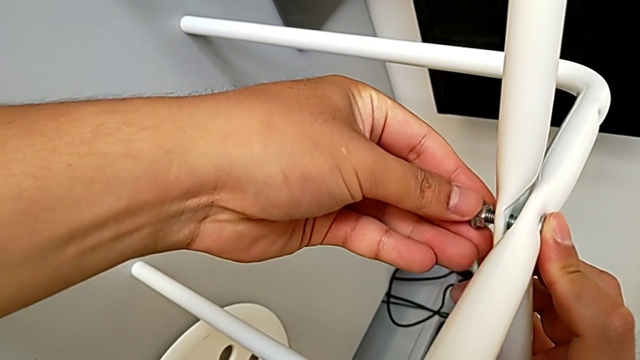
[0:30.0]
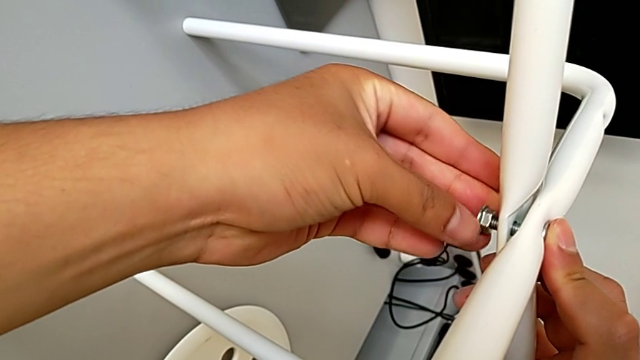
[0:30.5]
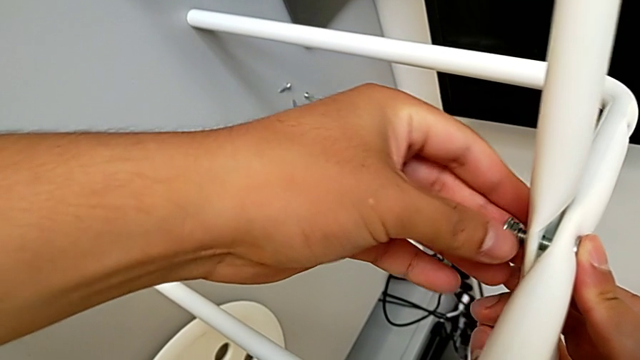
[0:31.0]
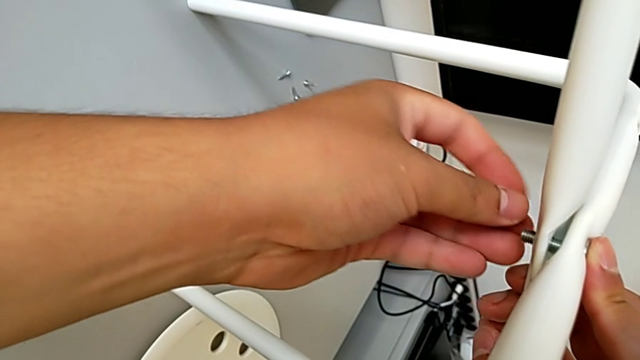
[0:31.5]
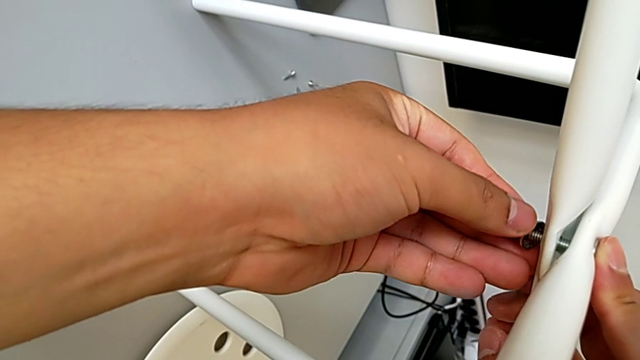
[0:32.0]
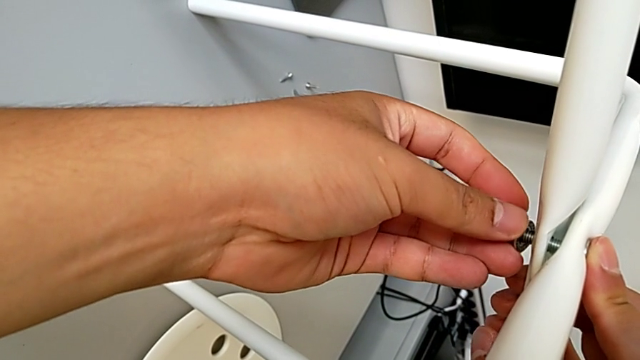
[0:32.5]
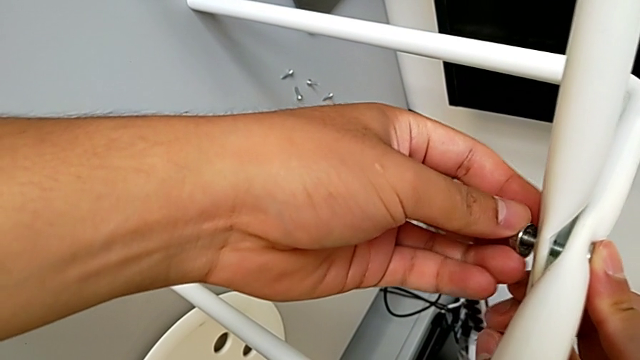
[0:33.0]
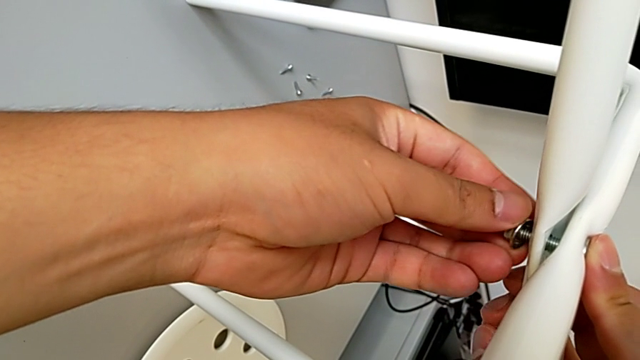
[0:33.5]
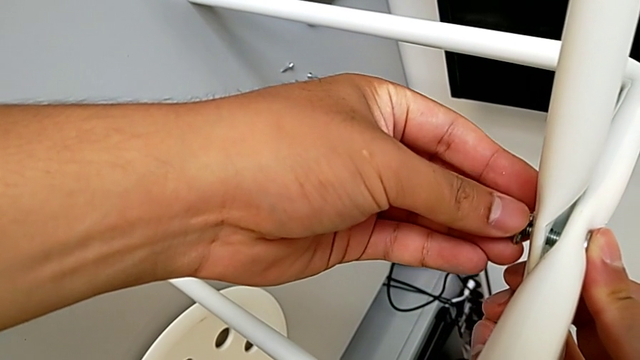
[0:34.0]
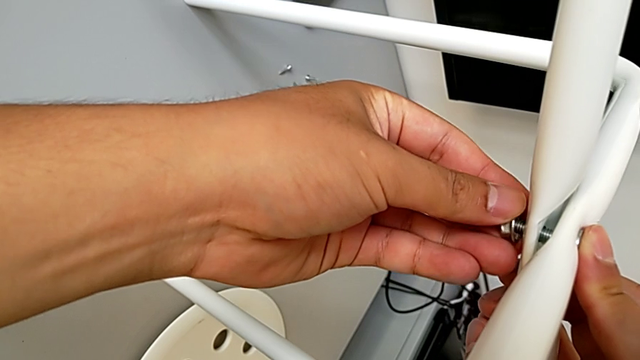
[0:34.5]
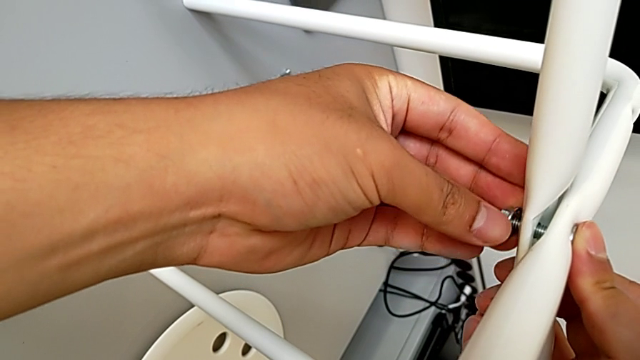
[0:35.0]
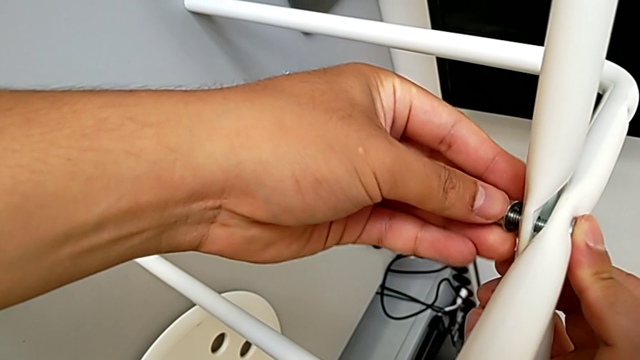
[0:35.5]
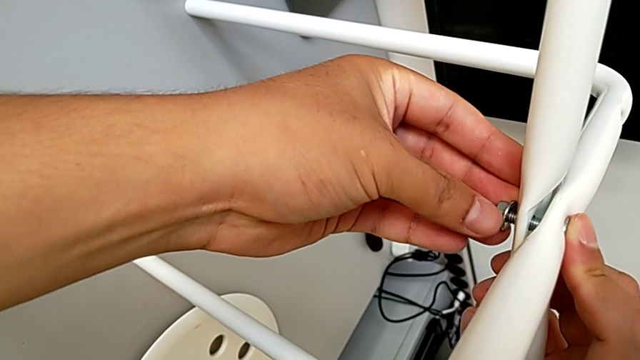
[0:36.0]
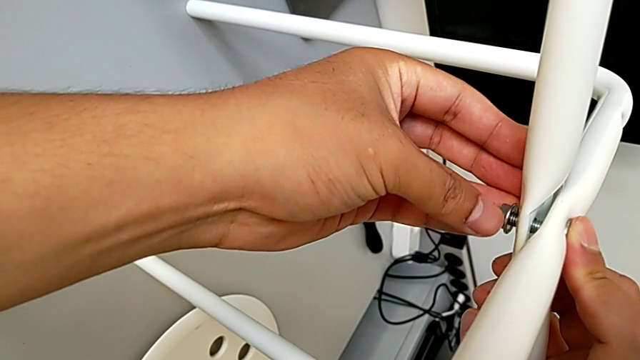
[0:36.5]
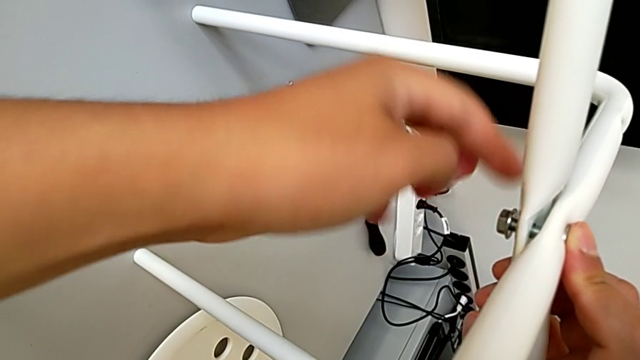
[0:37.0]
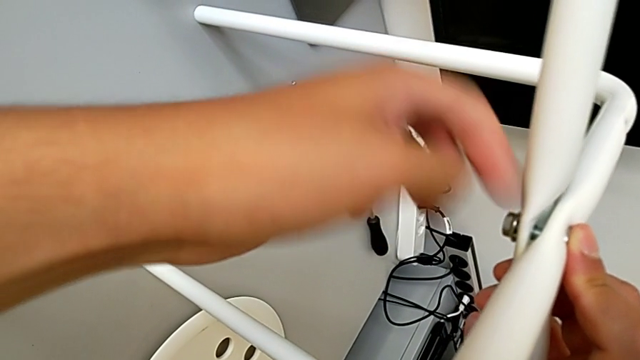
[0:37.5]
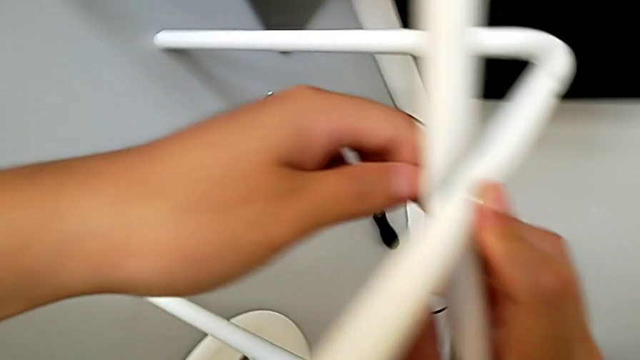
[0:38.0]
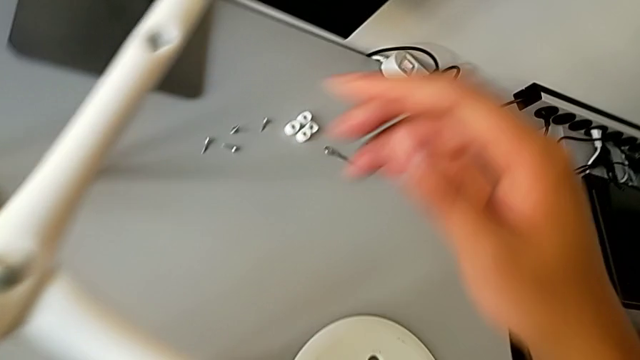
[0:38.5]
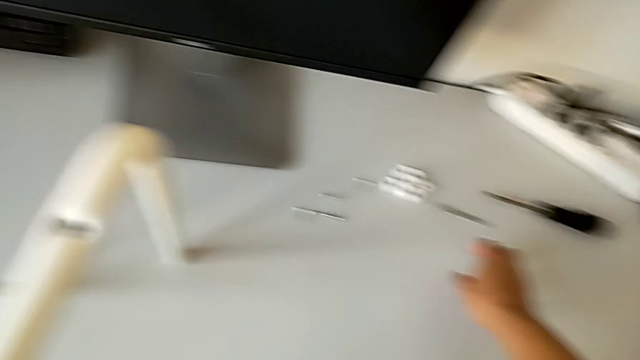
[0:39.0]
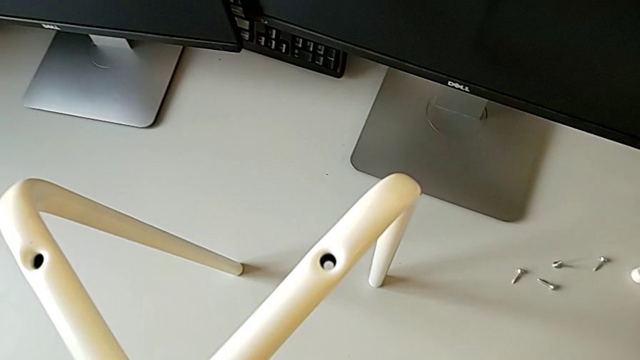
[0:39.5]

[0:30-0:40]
The camera wearer is assembling the two legs with a screw and hex nut. They wrongly screw the middle hex nut, keep holding the leg and screw the hex nut, all with the left hand, and grab the hexagonal wrench.

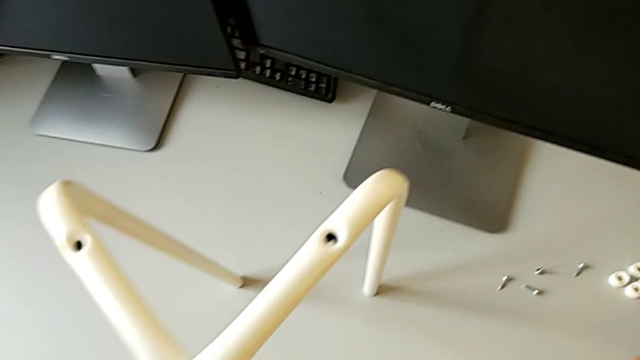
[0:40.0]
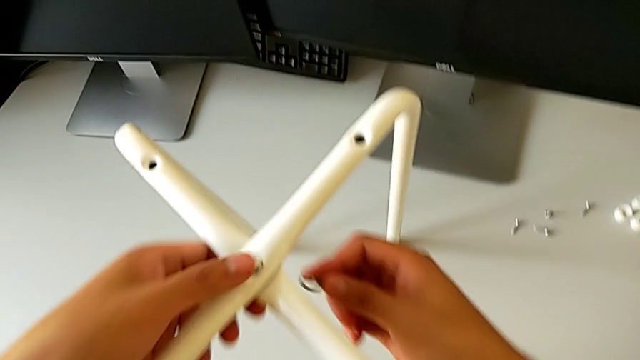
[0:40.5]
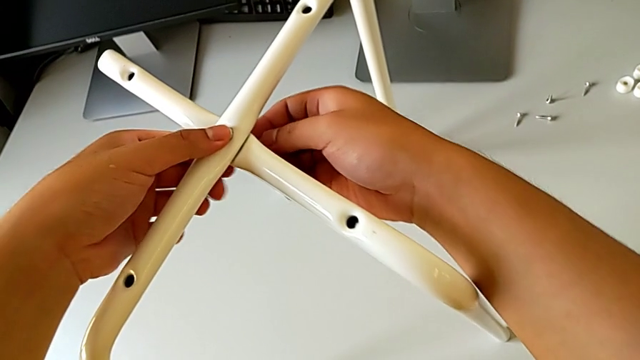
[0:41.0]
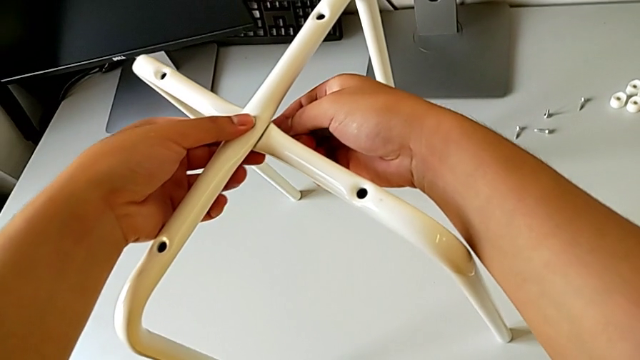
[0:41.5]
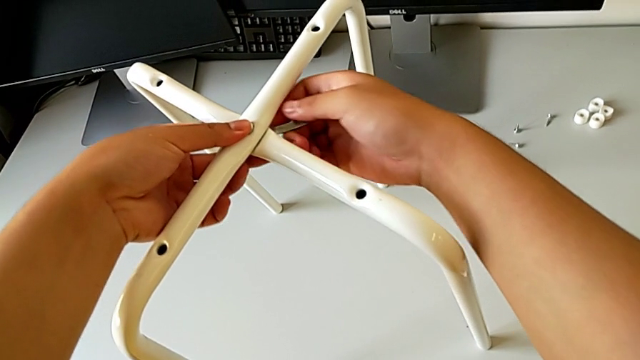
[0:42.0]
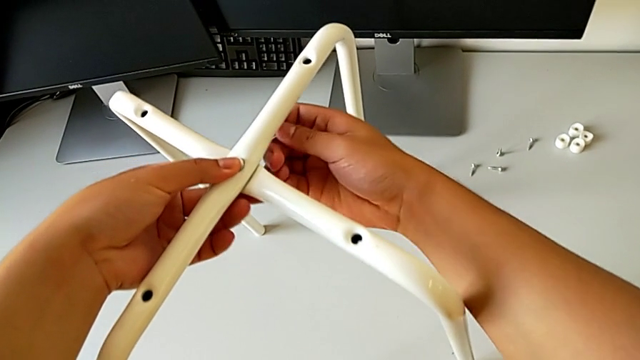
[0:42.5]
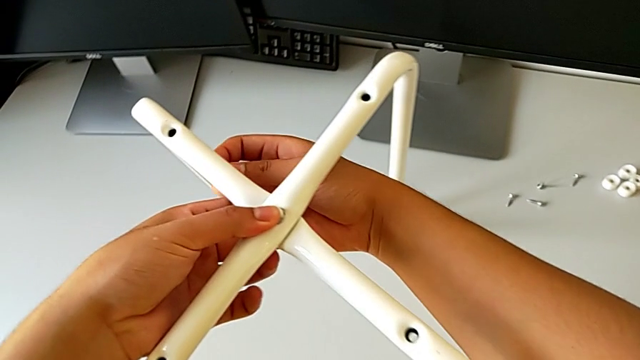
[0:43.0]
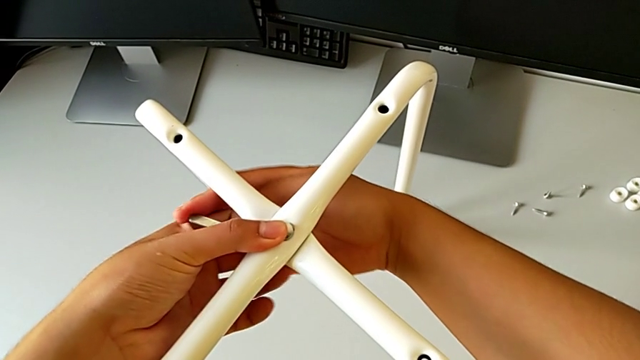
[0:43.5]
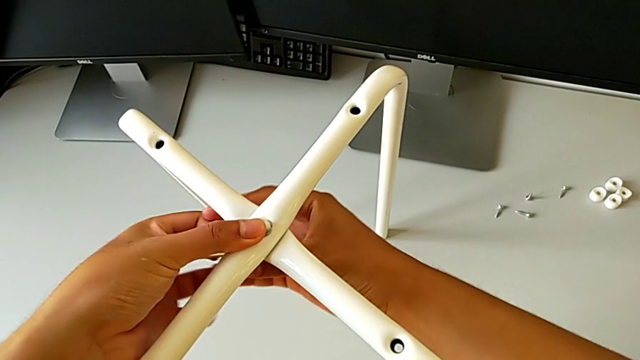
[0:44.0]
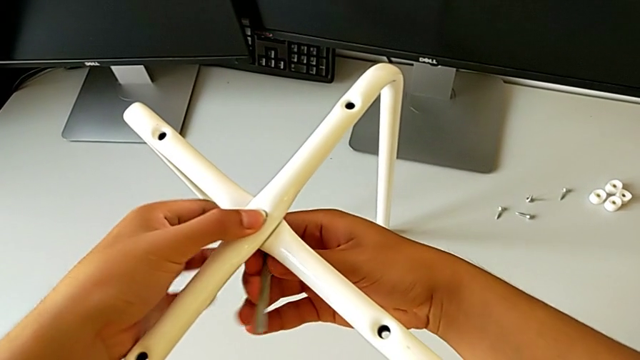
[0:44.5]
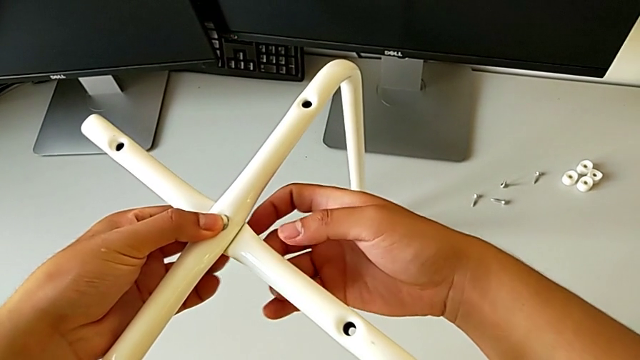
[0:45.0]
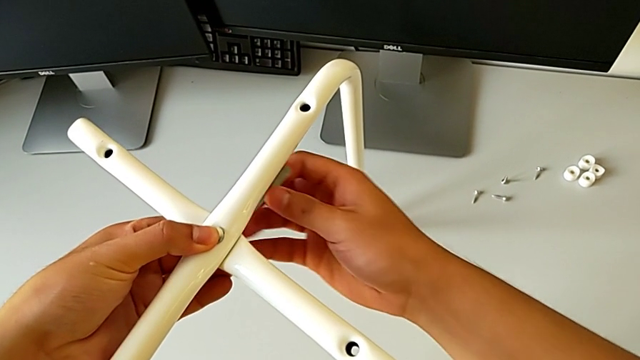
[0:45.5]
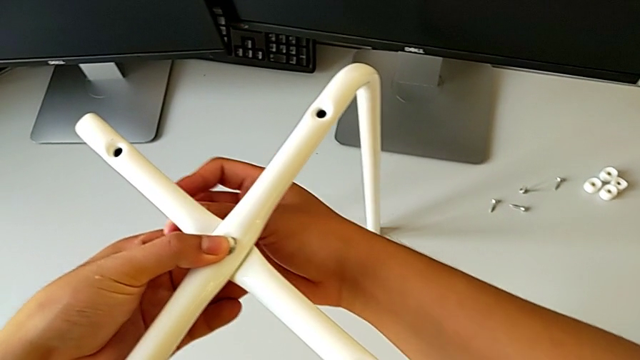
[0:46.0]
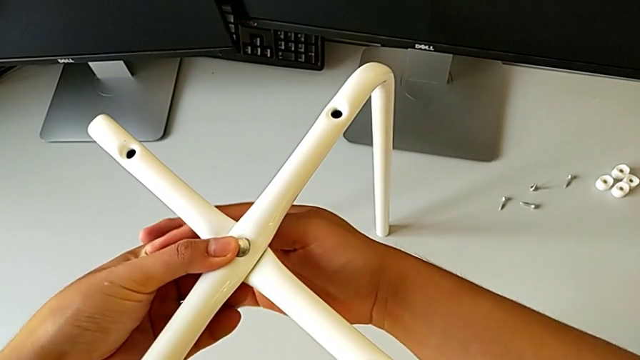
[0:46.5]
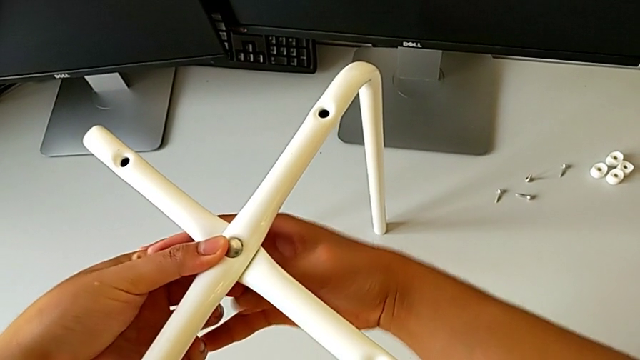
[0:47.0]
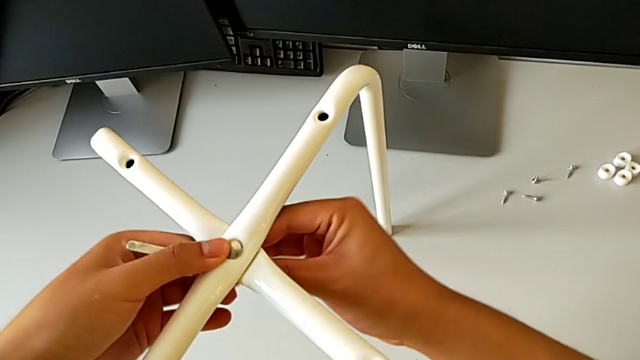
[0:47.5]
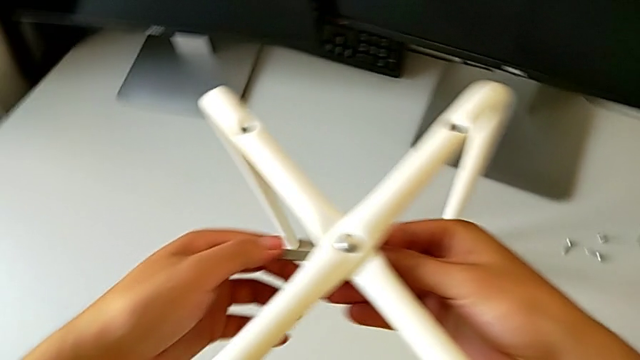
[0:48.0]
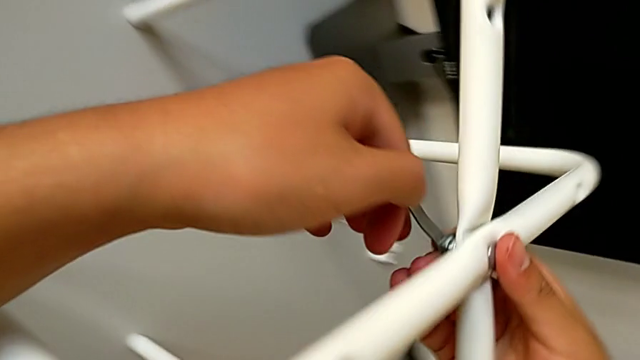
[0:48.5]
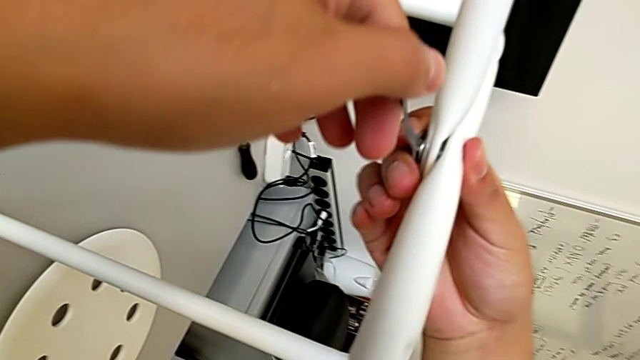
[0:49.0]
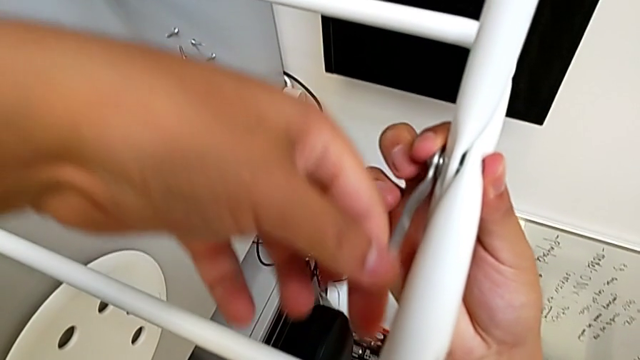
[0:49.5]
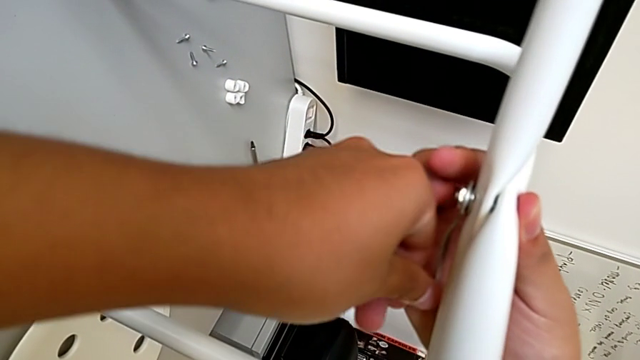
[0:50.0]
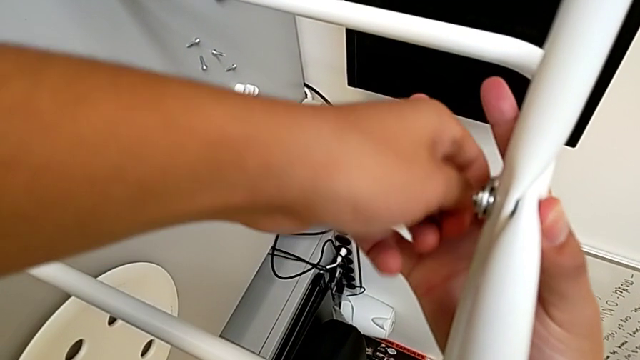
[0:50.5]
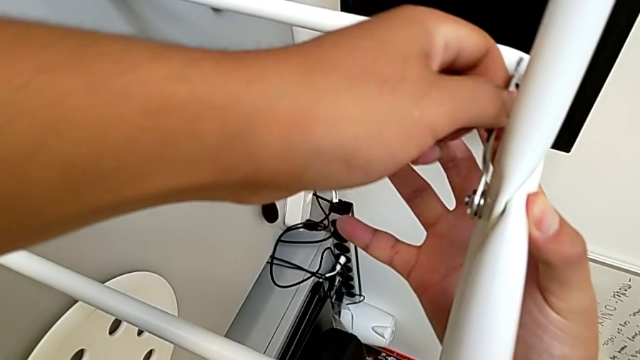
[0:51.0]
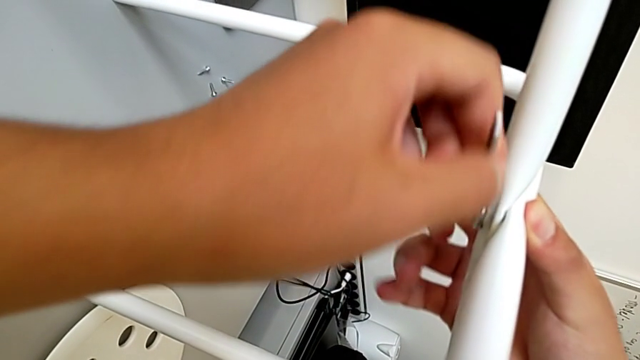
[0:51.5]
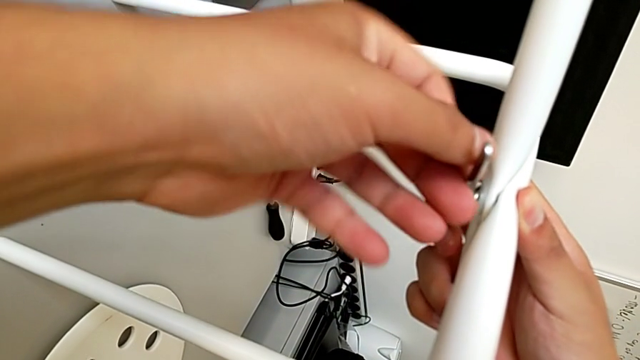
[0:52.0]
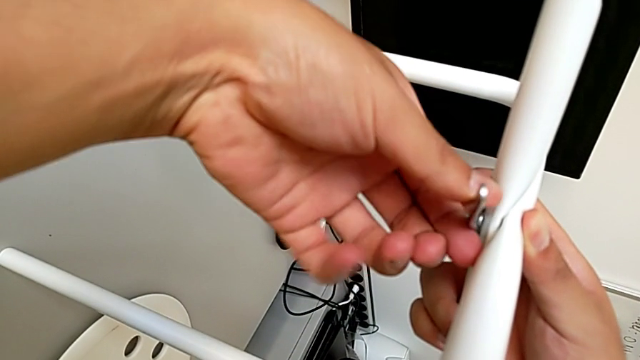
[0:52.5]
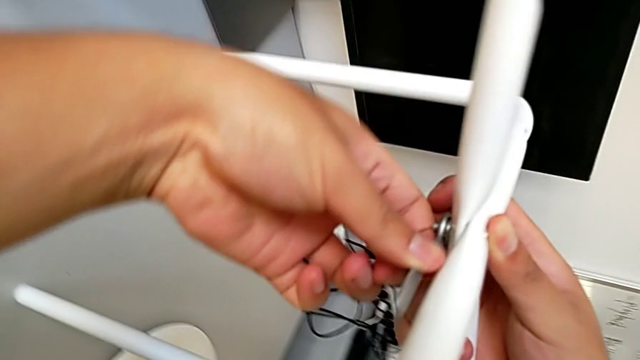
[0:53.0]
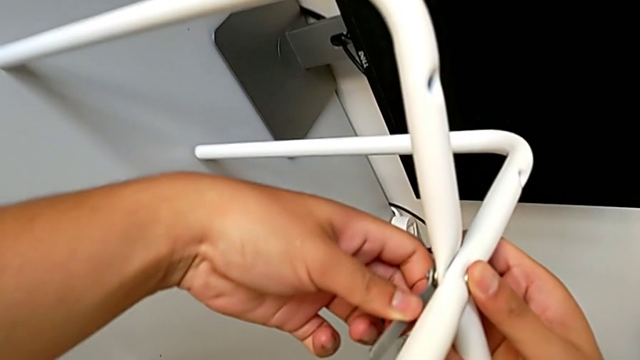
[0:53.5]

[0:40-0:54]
The camera wearer is assembling the two legs with a screw and hex nut. They insert the hexagonal wrench and begin to screw the middle hex nut.
